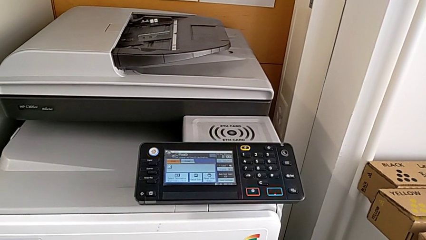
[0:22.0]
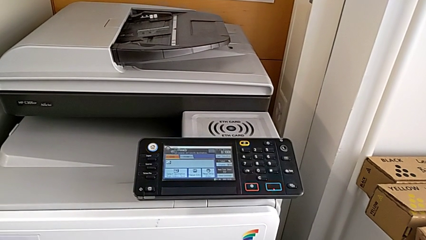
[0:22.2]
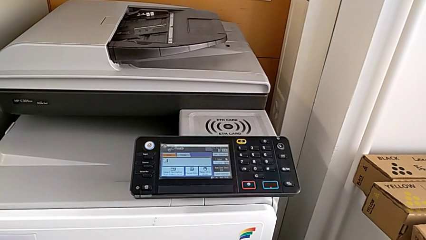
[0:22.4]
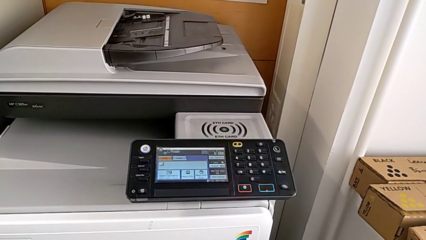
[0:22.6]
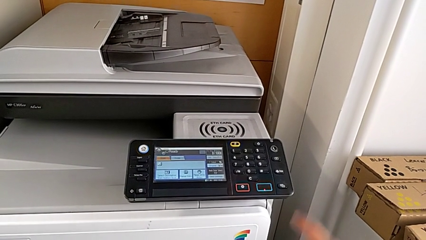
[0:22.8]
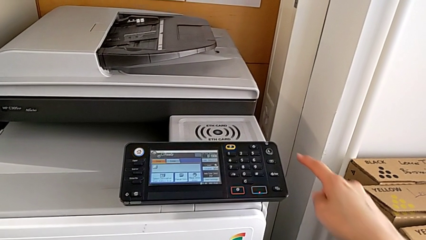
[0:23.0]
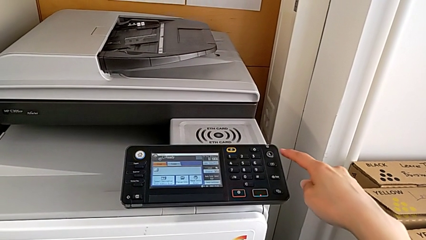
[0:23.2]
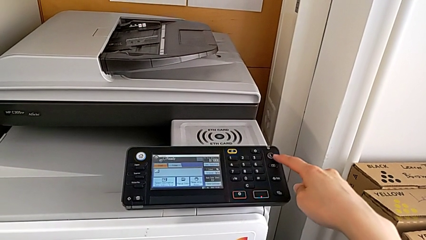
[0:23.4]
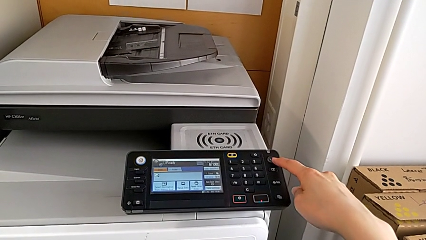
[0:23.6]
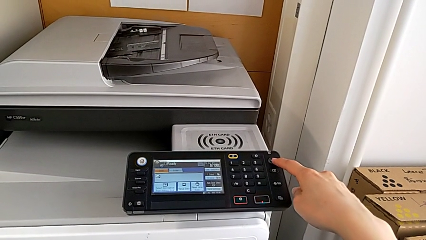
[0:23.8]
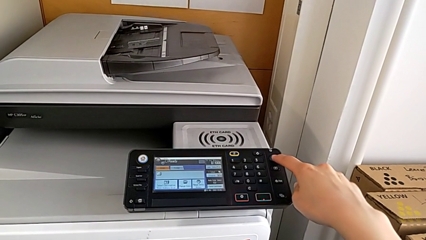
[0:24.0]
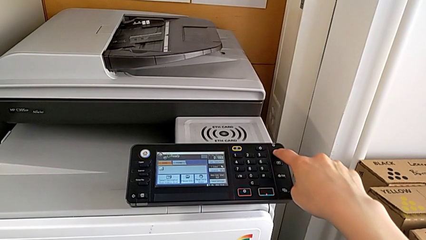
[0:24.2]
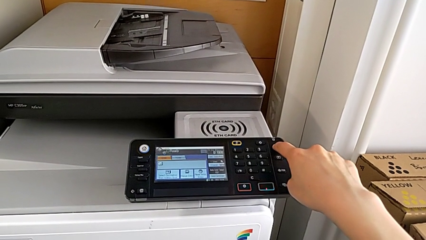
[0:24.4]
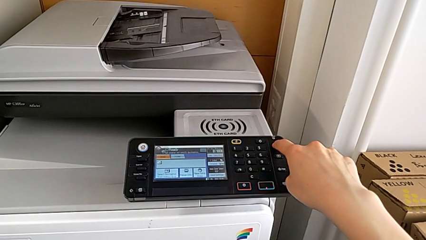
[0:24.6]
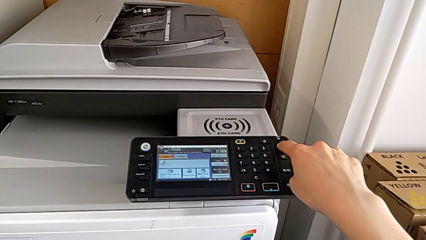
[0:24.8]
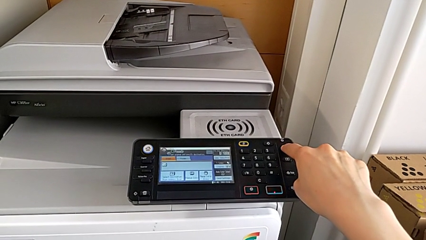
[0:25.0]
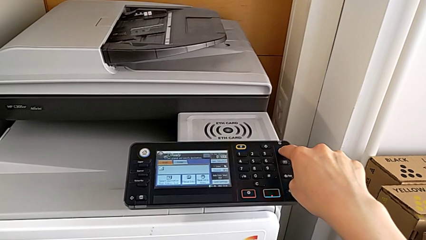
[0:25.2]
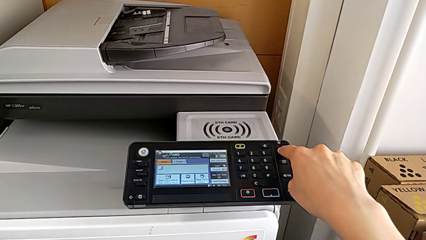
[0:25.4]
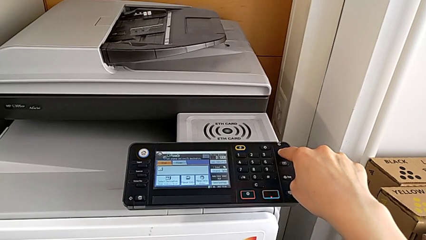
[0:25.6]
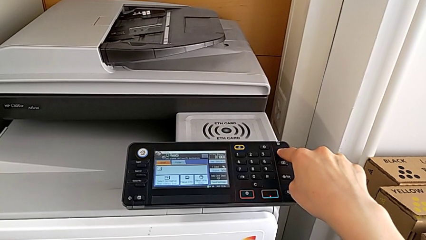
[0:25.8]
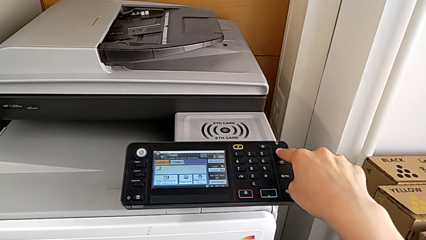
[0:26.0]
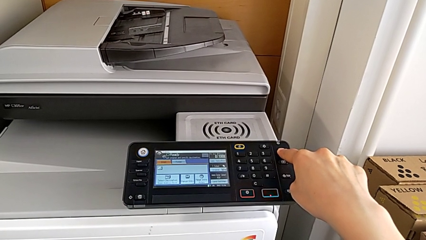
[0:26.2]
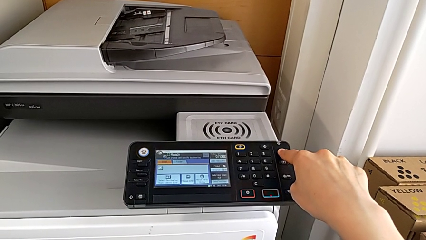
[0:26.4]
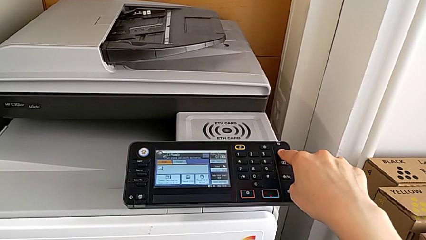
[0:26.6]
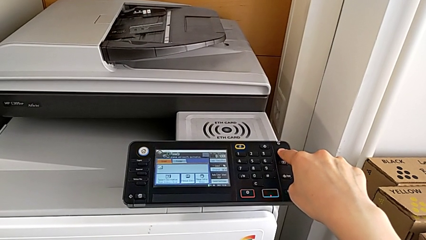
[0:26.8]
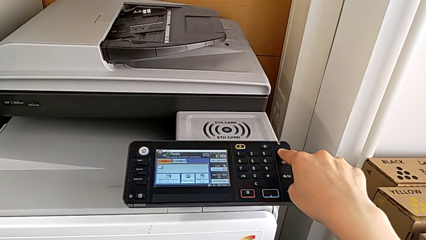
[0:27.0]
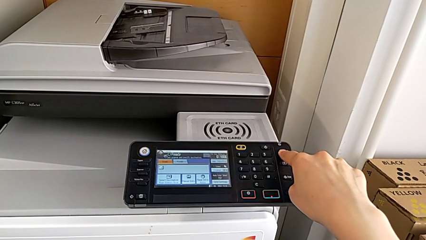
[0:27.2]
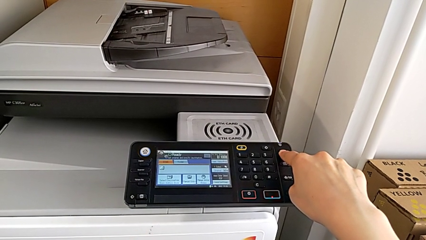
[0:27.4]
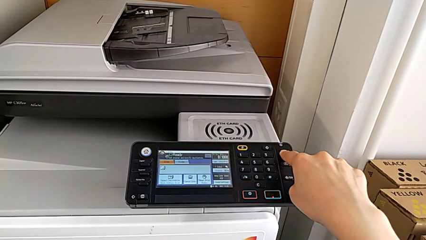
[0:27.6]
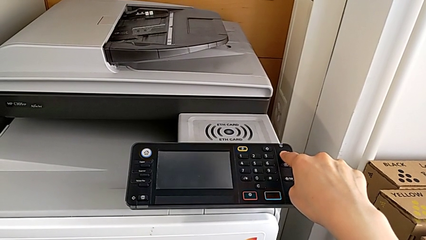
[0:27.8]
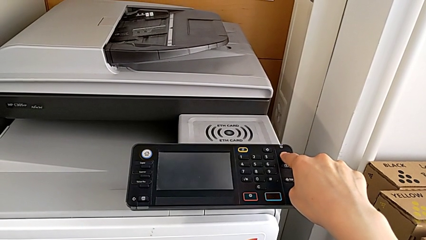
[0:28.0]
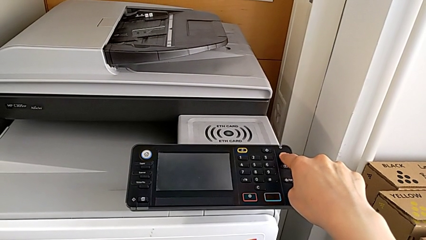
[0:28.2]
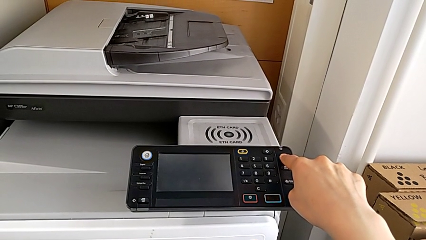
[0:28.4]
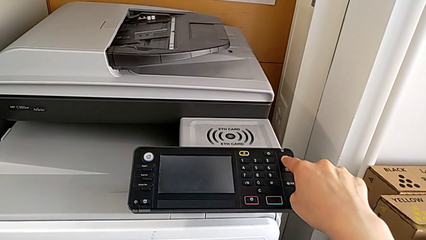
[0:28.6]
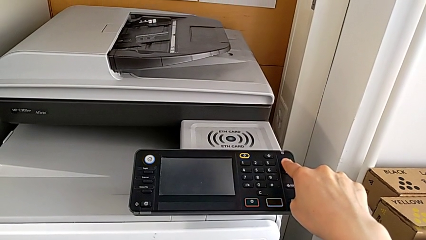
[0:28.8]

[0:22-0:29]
The camera wearer turns off the printer. They press the button.

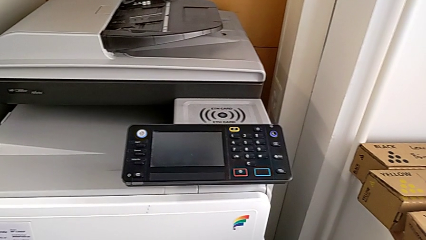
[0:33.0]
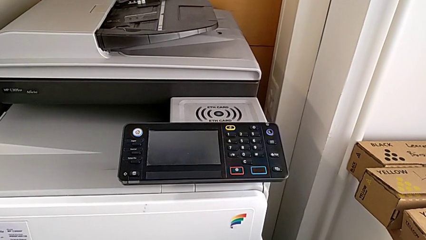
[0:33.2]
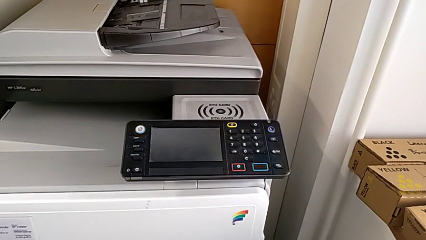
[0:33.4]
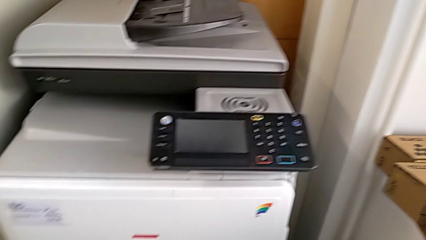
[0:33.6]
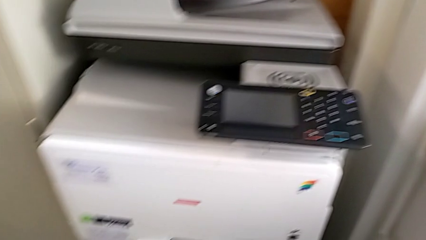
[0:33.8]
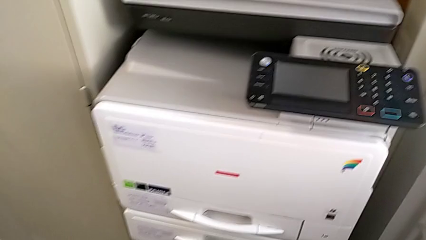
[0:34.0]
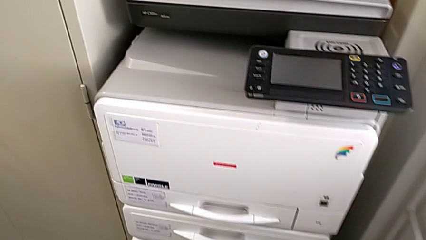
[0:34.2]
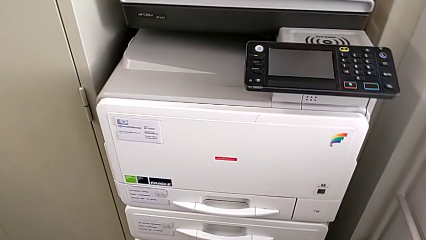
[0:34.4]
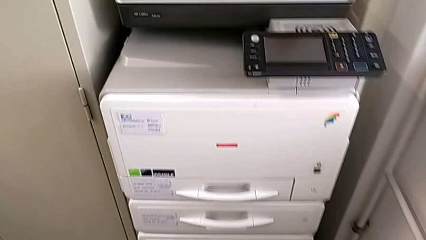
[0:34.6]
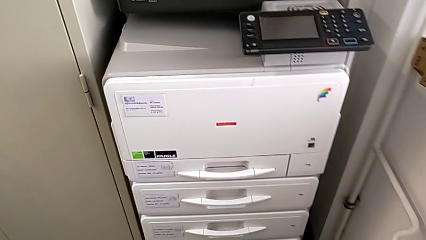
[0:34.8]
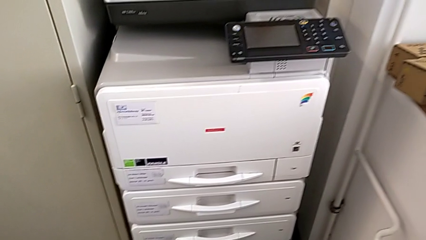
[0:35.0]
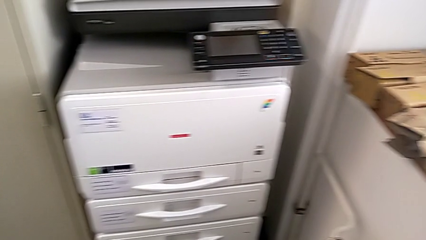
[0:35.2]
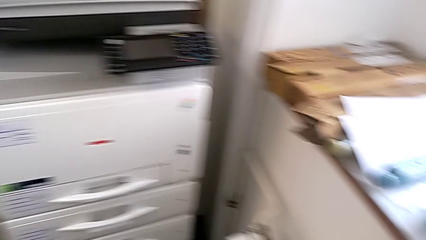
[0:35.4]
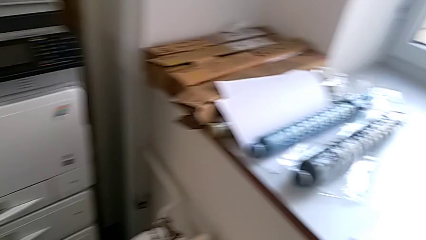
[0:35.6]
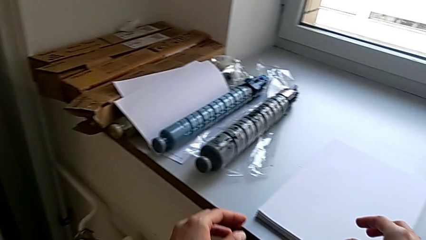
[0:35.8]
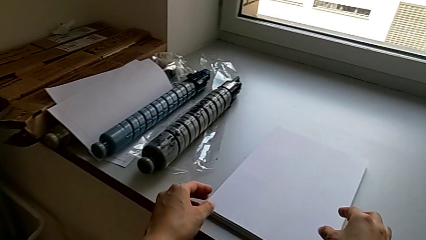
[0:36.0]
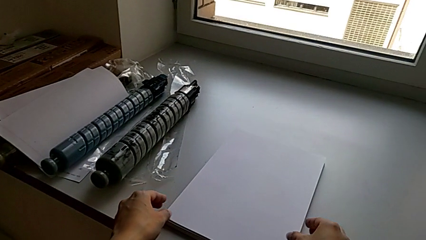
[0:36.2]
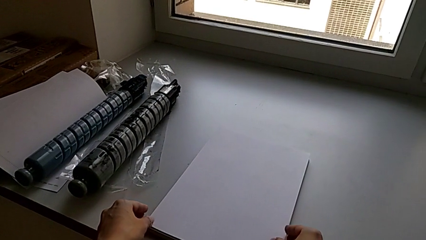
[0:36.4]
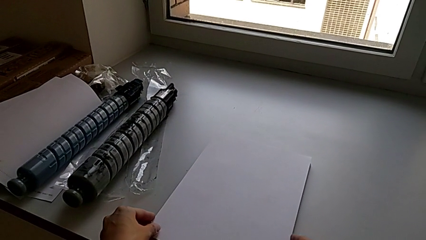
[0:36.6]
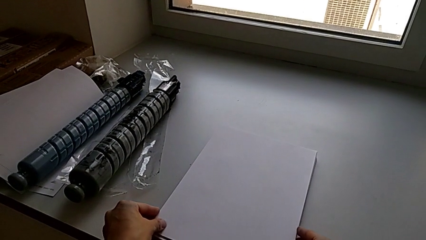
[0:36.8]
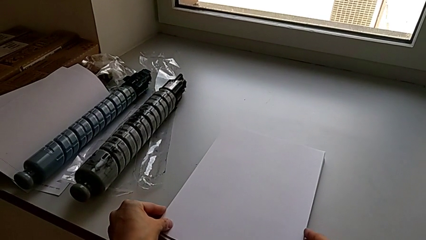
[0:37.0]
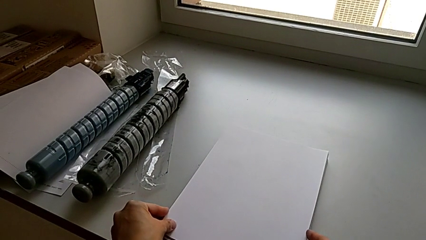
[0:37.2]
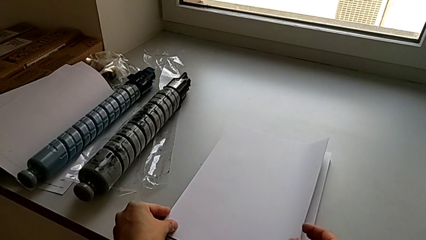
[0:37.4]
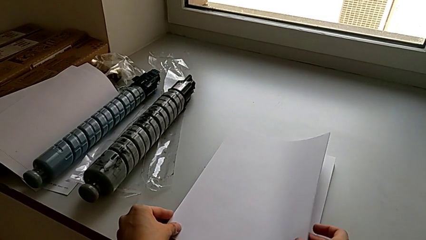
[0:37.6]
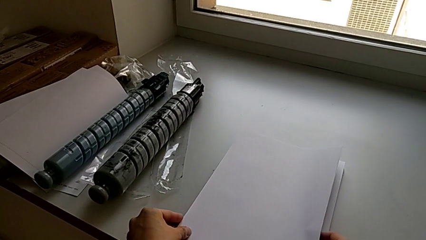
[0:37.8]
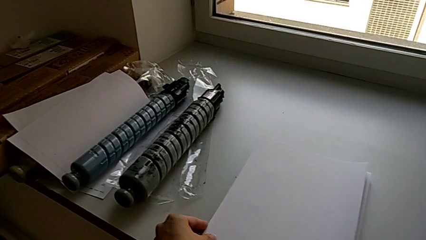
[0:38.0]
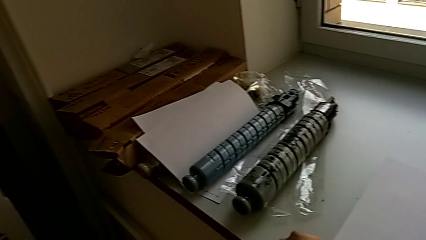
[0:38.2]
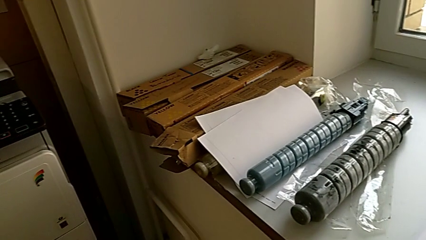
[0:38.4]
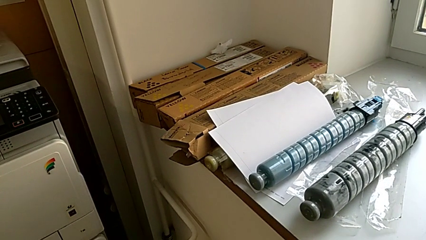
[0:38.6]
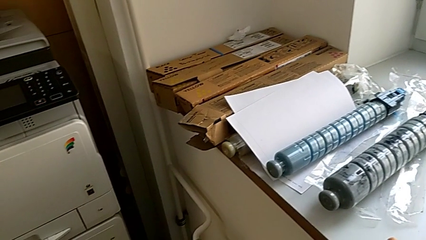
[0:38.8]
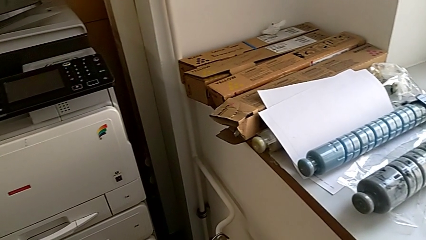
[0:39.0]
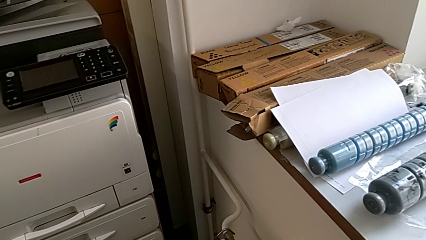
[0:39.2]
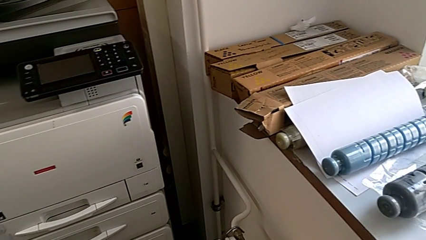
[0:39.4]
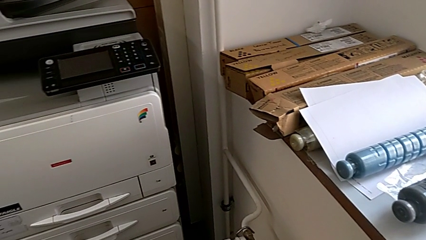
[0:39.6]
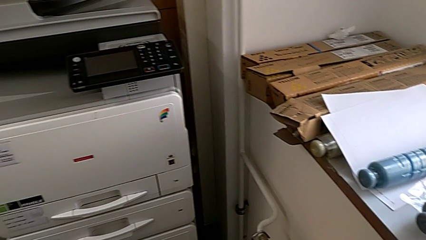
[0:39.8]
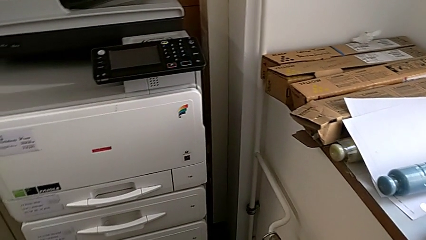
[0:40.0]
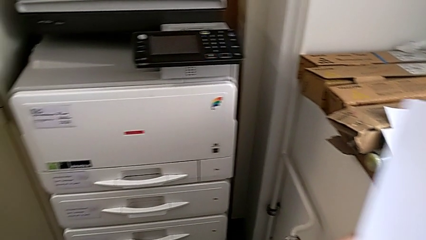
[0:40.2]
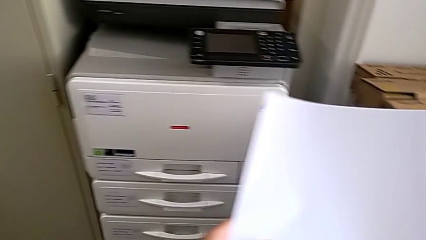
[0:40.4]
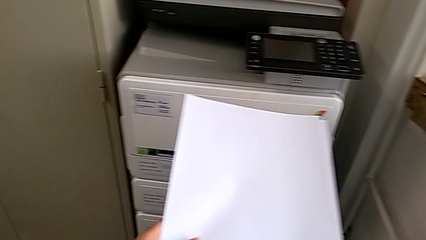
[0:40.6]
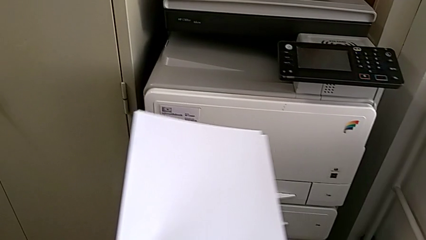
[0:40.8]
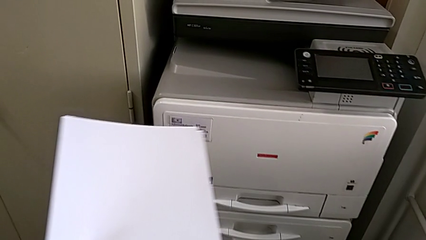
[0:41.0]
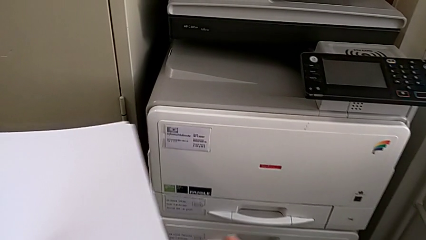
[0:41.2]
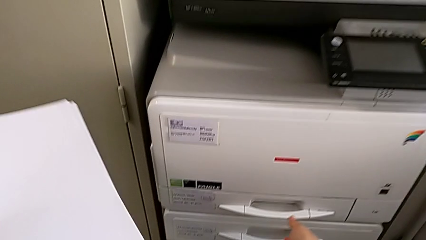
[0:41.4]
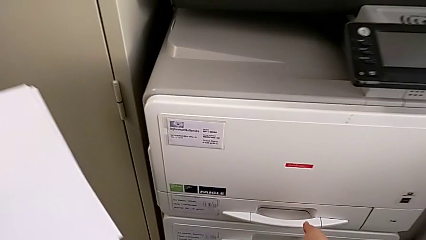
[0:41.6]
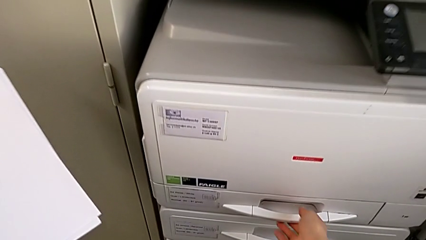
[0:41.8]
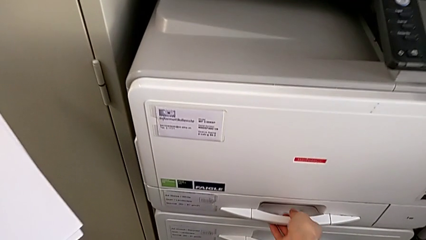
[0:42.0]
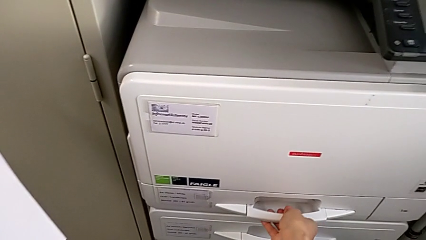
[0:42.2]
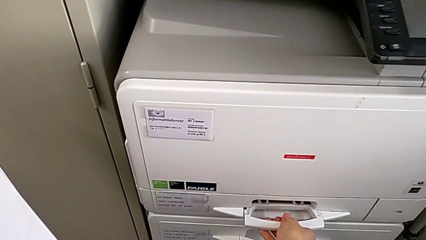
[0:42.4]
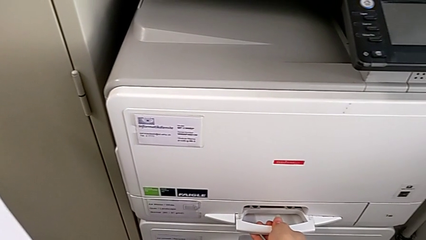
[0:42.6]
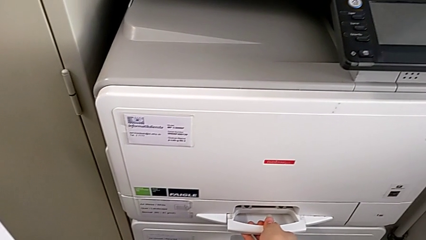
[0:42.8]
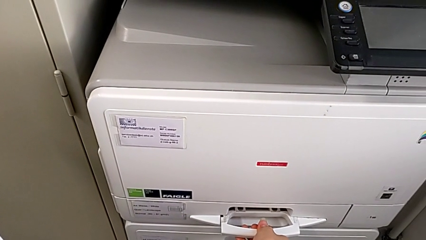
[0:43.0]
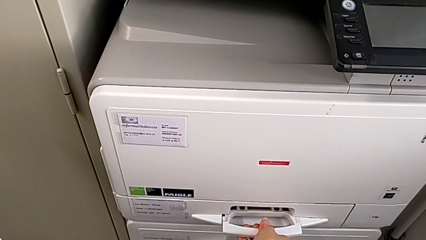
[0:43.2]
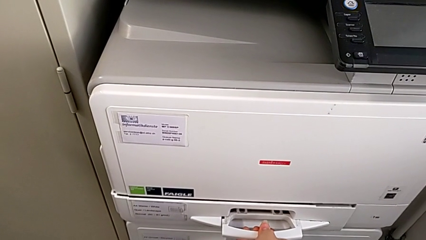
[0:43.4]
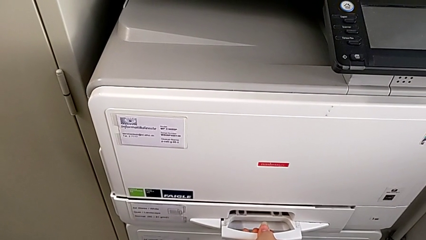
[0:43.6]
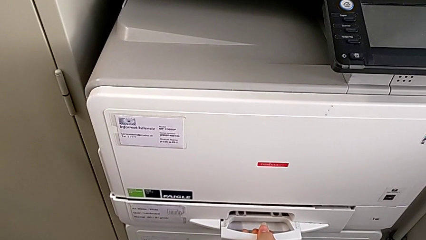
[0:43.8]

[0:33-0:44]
The camera wearer is filling the paper tray with a stack of paper. They approach the paper stack, grab it, approach the printer and begin to open the paper tray.
